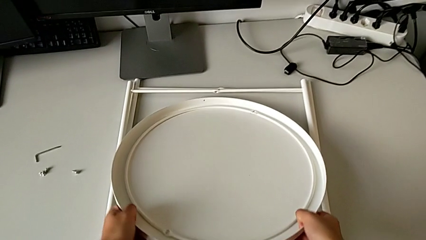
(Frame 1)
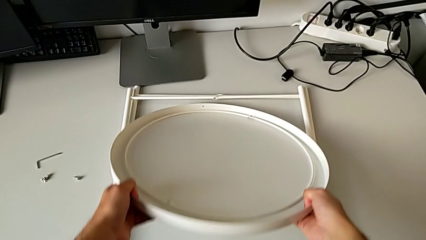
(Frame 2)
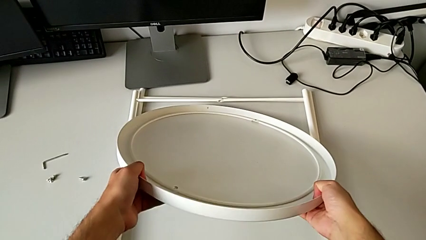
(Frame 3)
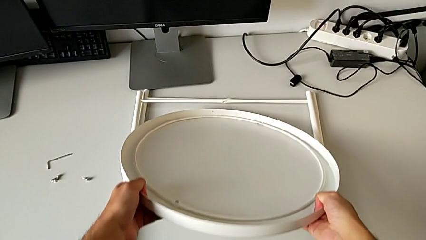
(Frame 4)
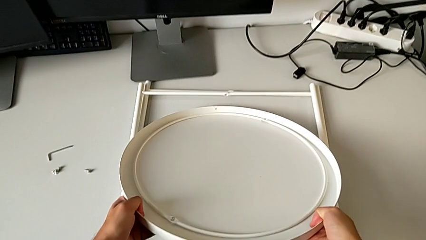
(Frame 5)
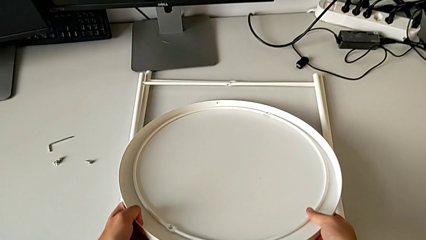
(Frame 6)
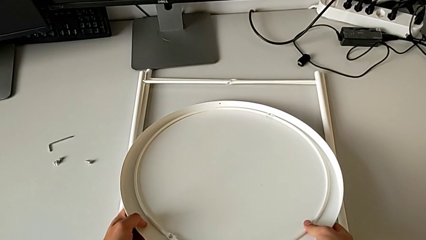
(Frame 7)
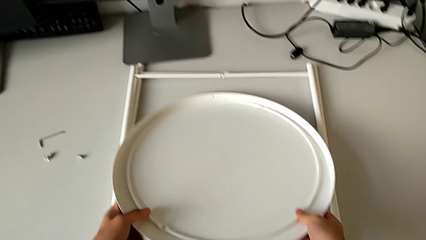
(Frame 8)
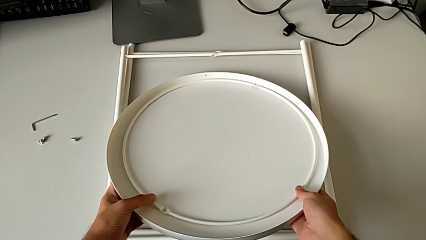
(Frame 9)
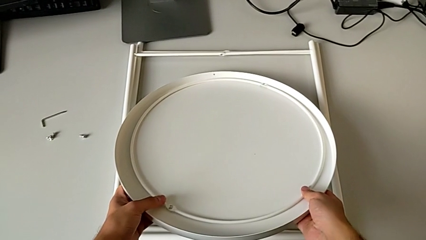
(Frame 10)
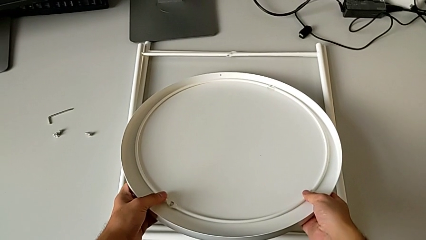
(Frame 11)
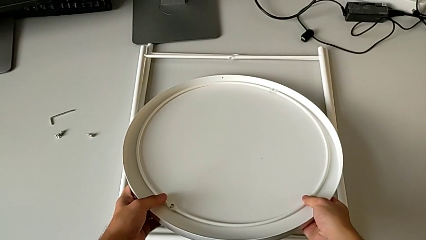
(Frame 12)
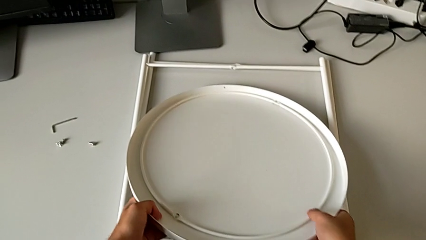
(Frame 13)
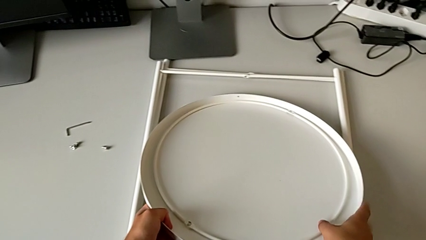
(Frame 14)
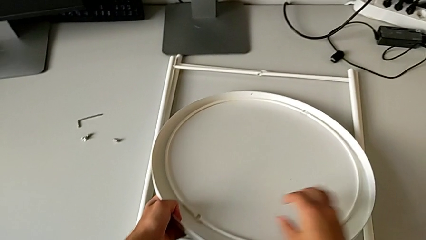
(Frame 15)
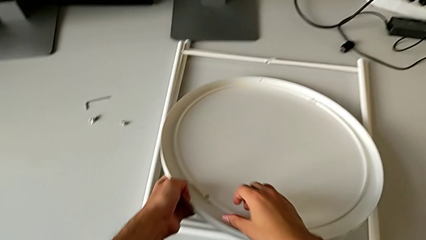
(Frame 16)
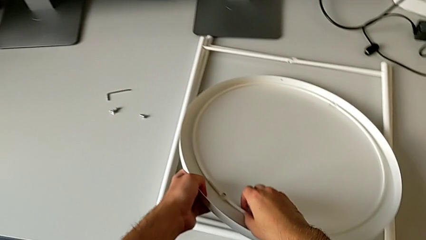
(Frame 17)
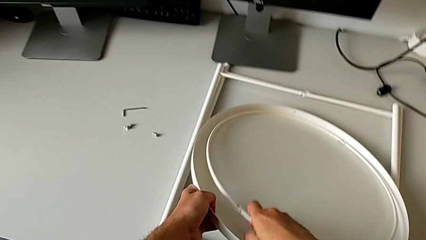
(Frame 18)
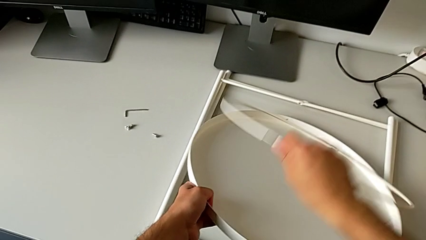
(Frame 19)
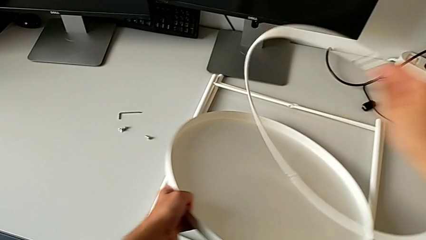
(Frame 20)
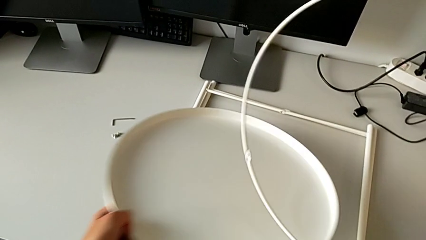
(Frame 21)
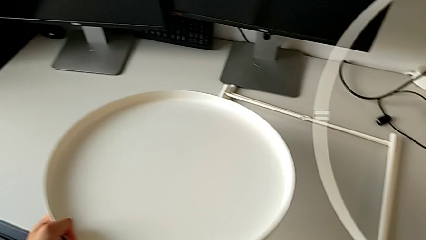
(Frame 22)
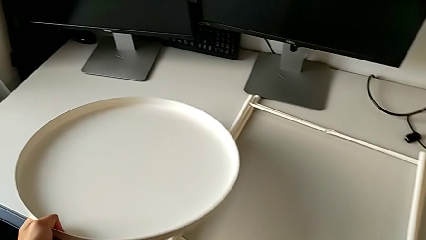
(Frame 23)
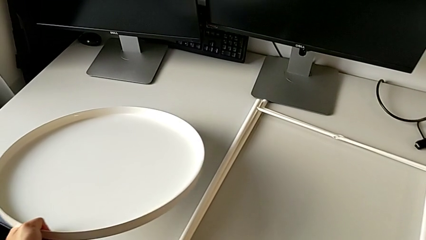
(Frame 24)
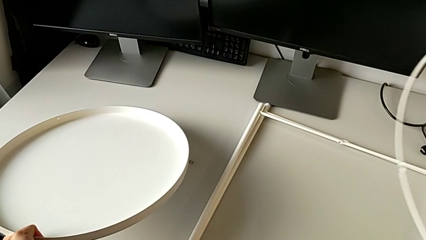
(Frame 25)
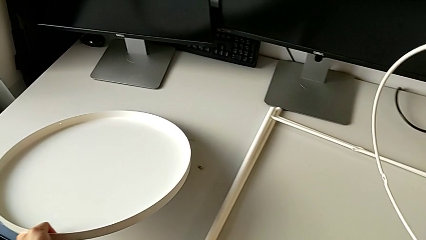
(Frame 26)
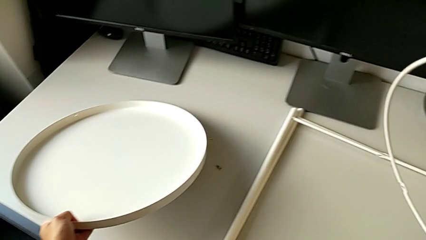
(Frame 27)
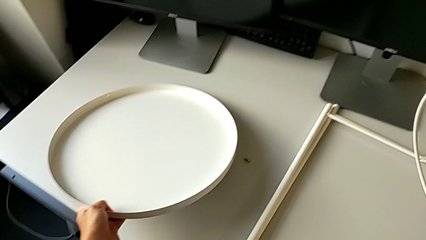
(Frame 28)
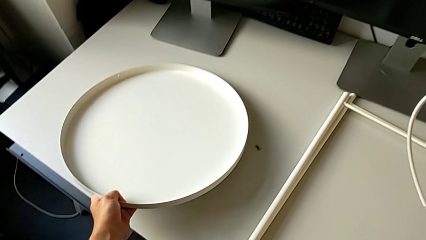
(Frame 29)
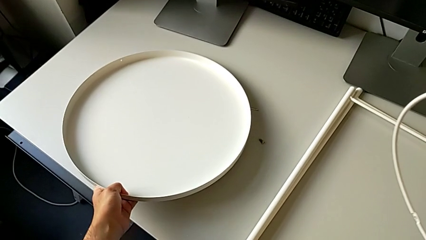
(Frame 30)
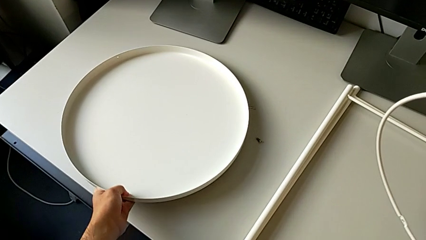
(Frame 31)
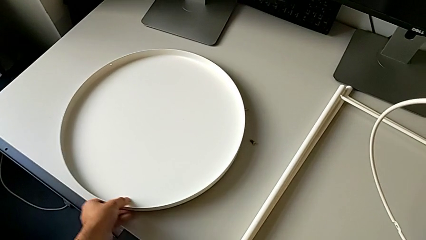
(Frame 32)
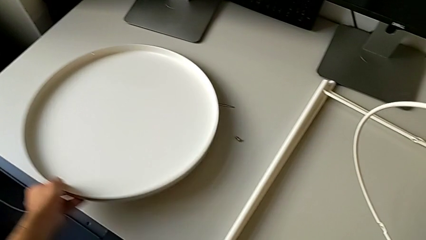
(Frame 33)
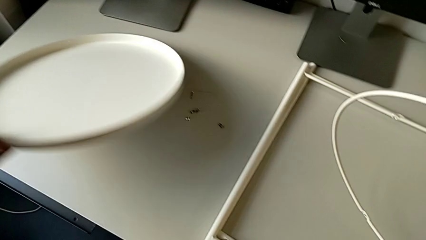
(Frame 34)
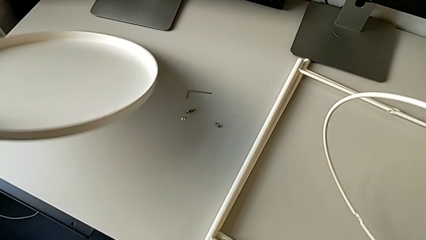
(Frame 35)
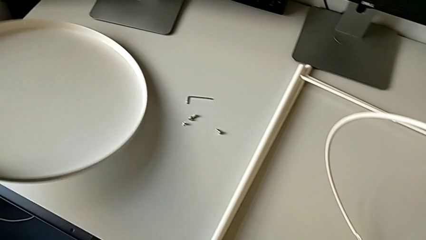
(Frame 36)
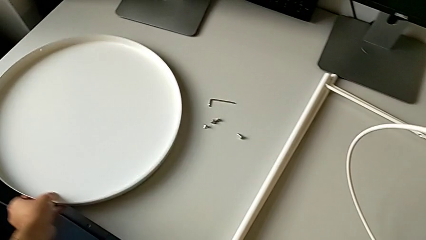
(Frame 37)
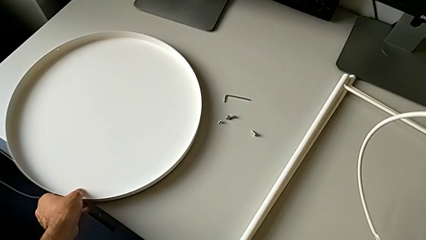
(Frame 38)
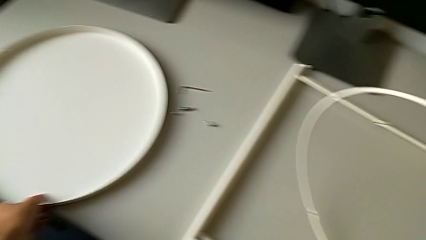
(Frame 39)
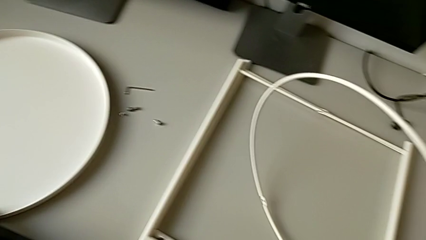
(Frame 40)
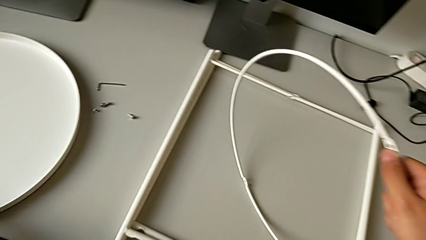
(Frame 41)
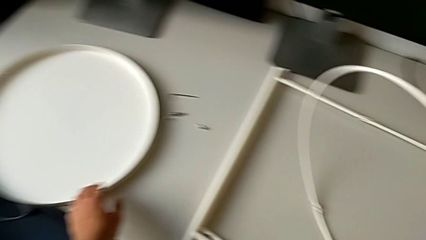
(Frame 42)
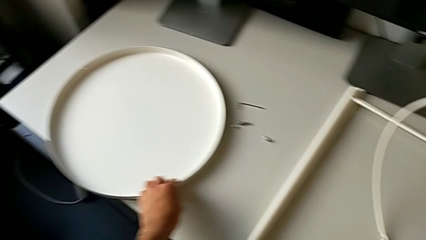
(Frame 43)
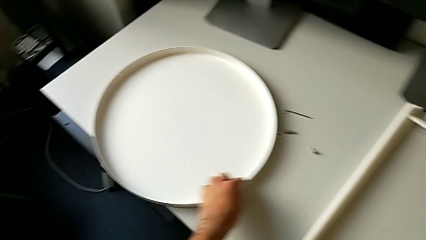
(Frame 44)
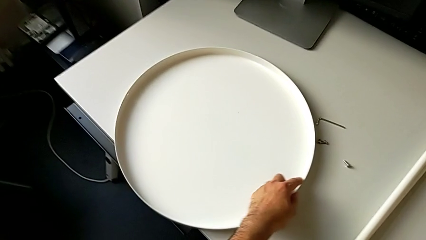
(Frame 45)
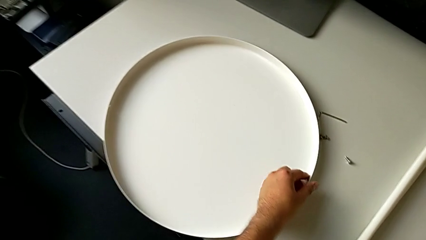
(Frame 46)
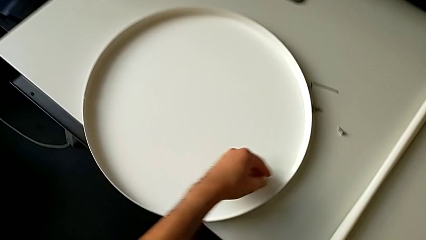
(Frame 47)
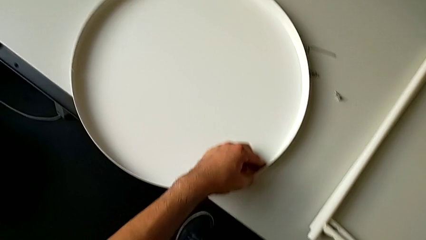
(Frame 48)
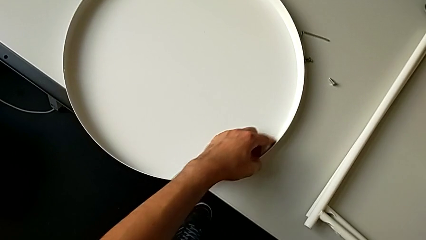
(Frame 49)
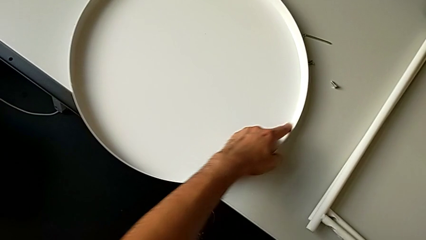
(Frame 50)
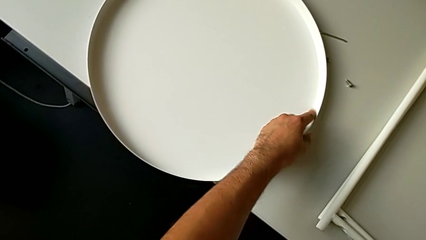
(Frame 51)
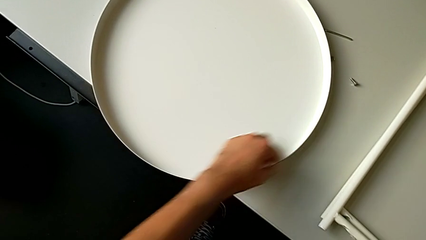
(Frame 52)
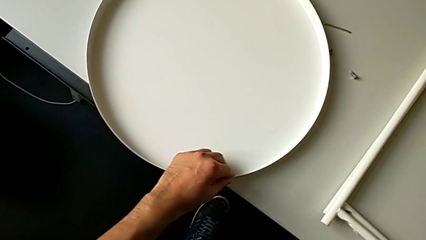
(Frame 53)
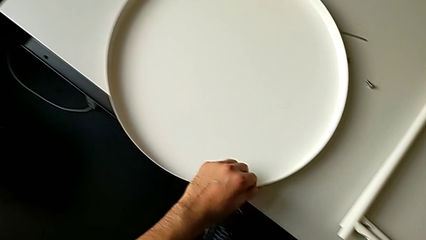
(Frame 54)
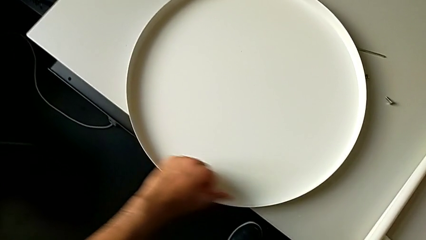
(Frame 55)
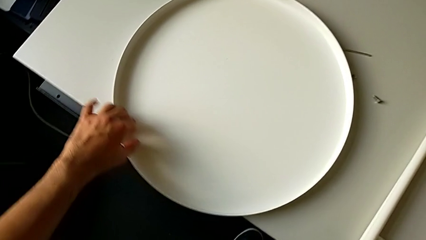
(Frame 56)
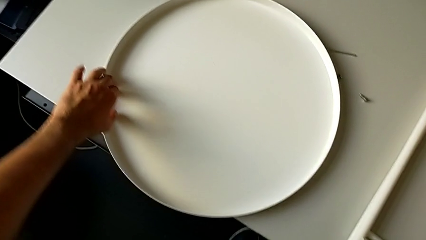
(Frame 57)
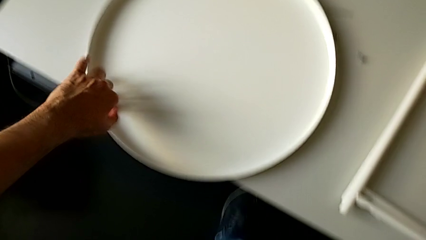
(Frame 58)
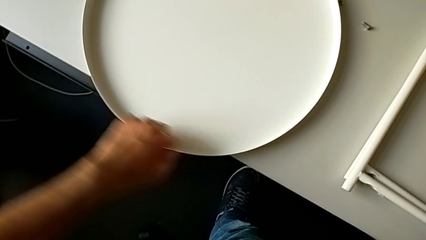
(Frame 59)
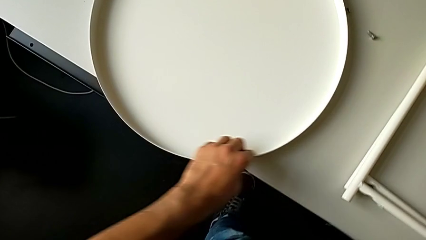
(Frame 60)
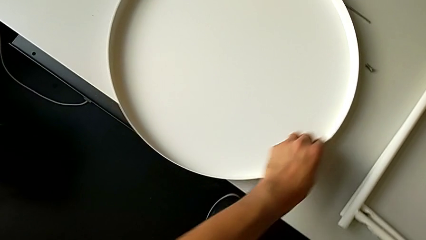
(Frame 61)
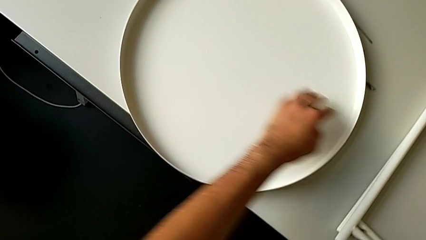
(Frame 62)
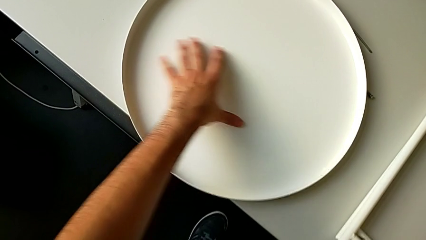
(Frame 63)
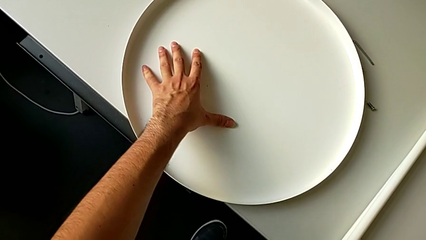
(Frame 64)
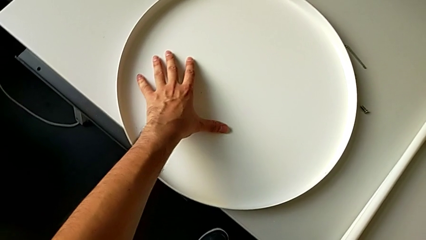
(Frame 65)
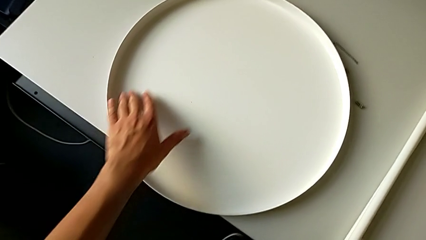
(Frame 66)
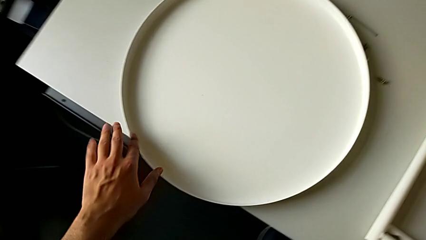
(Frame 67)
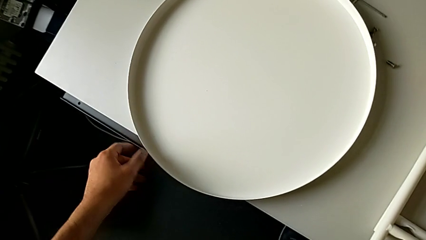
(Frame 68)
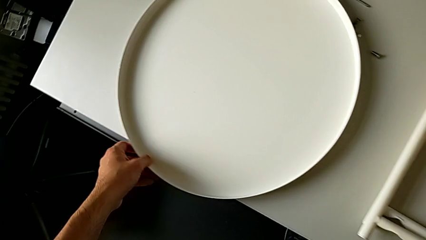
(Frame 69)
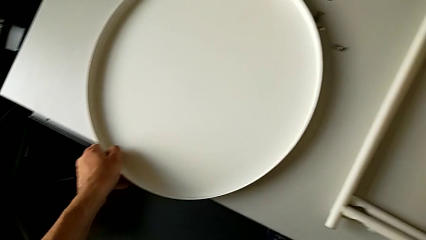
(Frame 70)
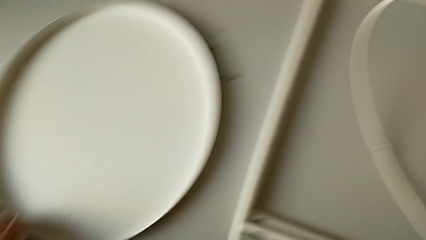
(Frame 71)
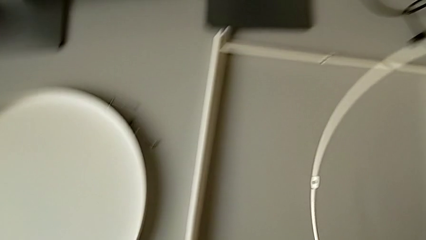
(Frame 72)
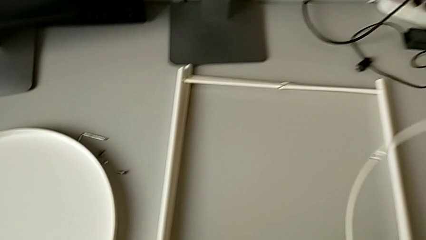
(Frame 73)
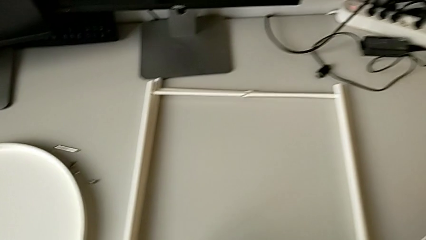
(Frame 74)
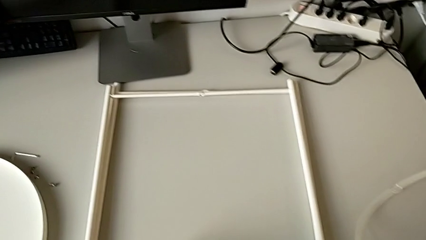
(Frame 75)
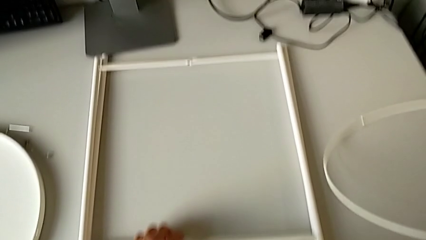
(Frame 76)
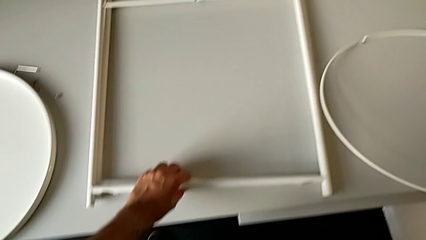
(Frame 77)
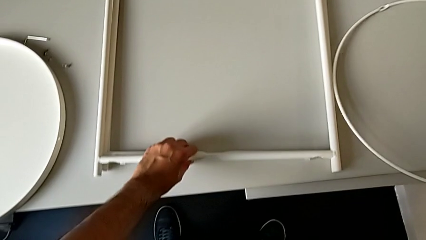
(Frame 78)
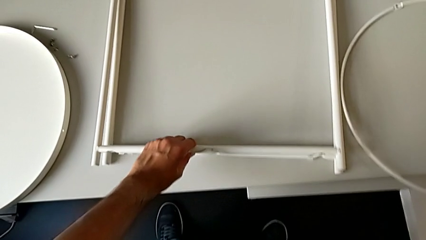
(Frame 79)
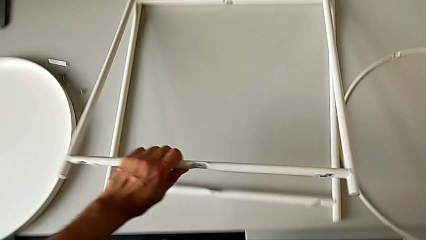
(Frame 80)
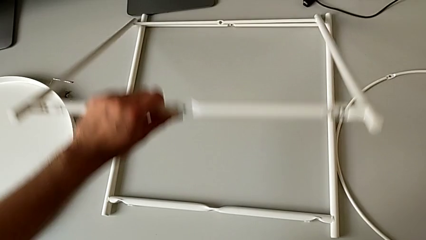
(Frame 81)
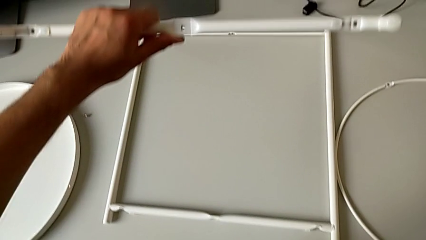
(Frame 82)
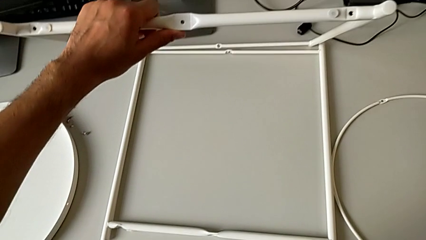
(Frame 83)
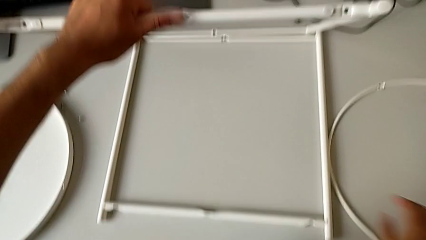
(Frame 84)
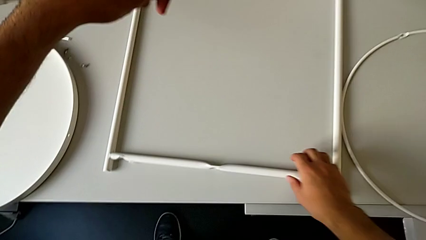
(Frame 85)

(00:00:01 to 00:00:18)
The camera wearer is mounting the legs. They grab the tray, grab it with the left hand, grab the circle with the right hand, place the tray, slide it, place the circle, grab the first leg, lift it and grab the second leg.
